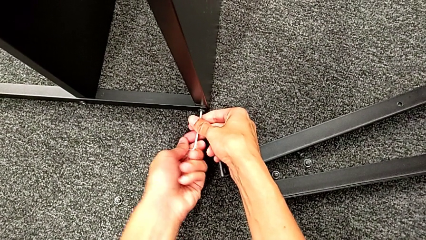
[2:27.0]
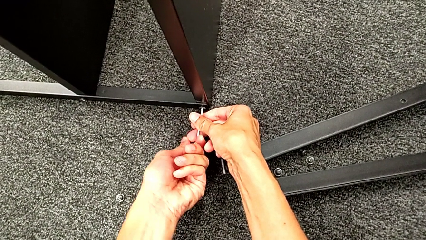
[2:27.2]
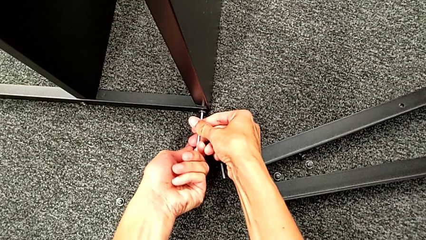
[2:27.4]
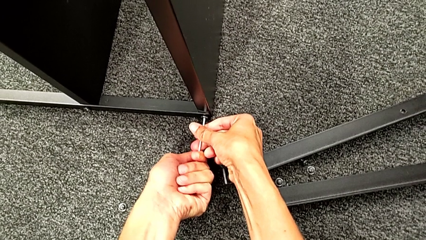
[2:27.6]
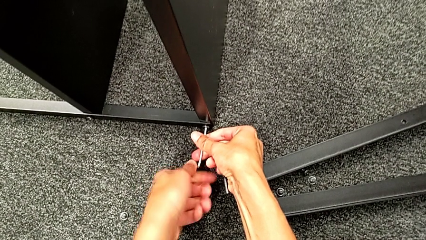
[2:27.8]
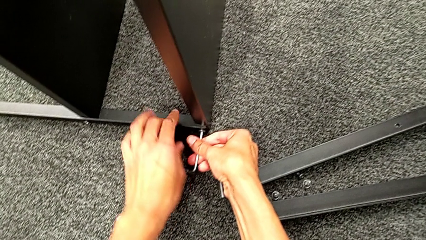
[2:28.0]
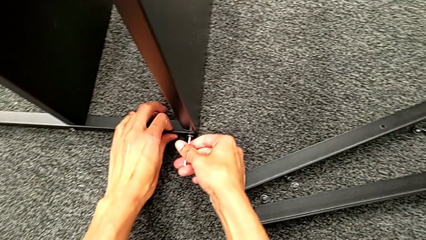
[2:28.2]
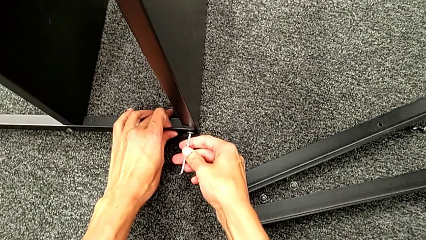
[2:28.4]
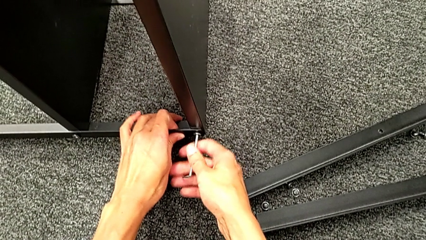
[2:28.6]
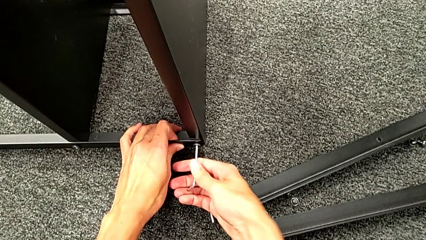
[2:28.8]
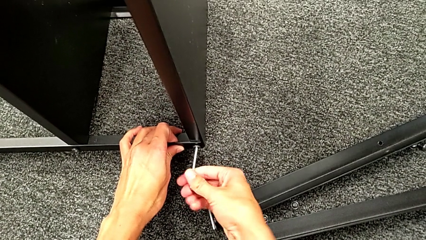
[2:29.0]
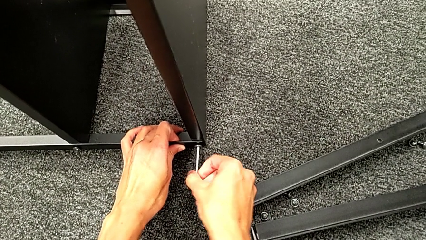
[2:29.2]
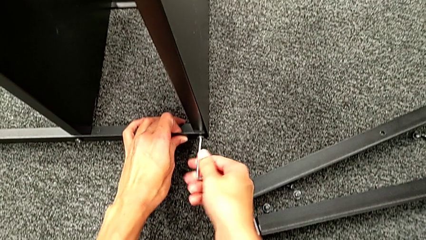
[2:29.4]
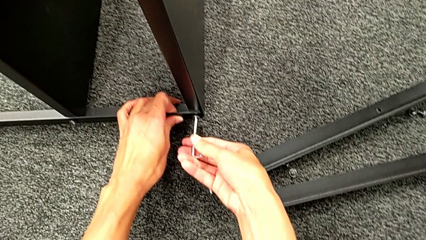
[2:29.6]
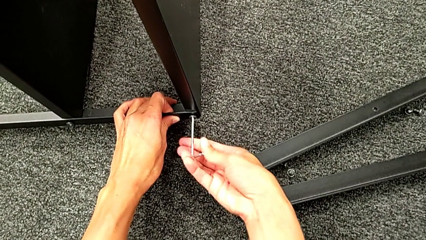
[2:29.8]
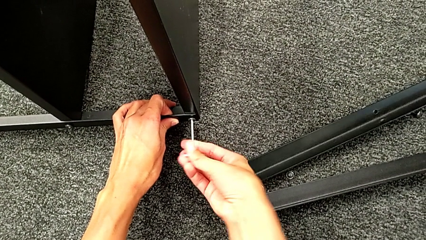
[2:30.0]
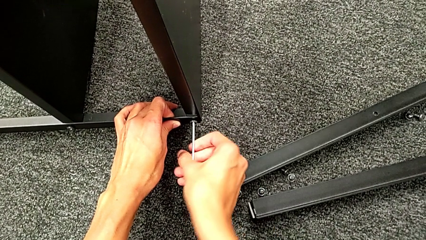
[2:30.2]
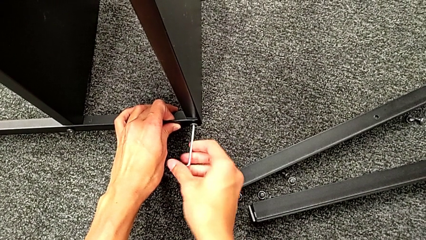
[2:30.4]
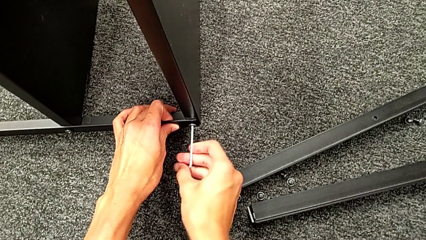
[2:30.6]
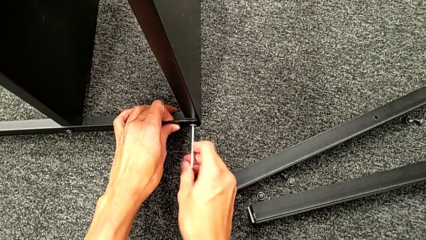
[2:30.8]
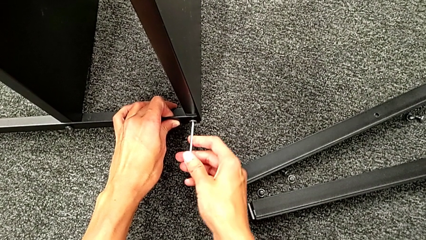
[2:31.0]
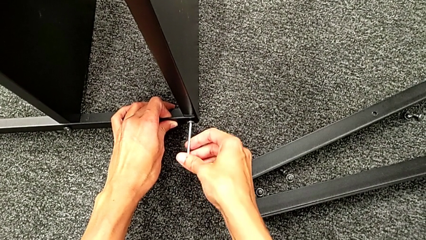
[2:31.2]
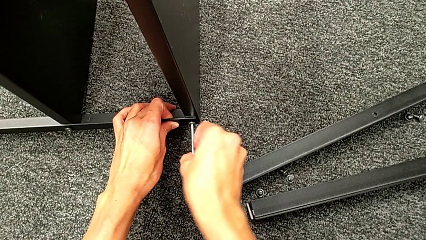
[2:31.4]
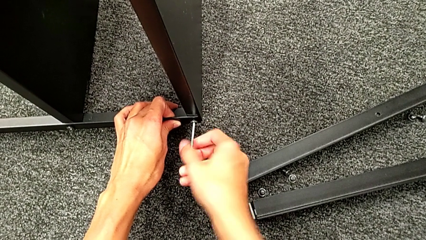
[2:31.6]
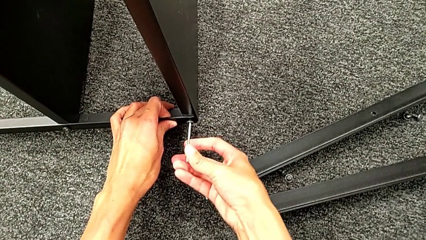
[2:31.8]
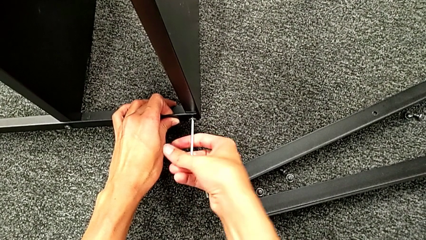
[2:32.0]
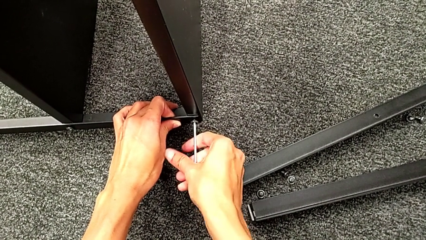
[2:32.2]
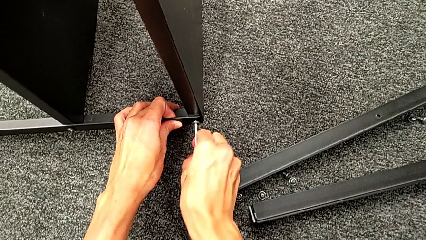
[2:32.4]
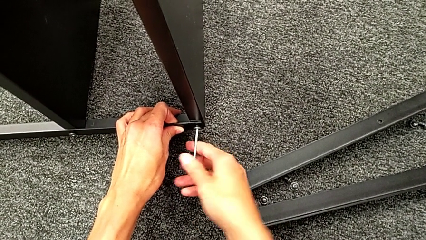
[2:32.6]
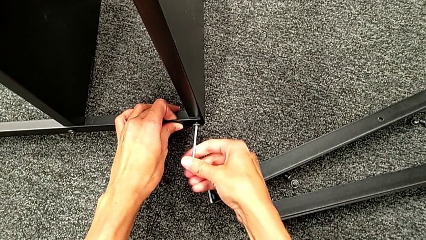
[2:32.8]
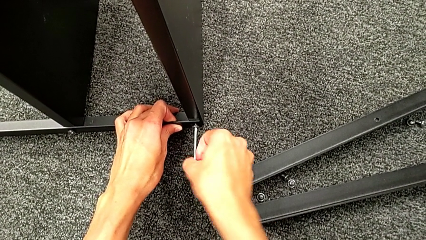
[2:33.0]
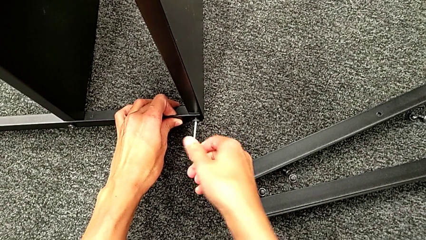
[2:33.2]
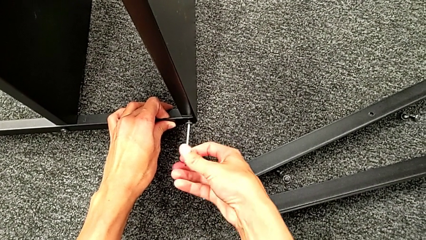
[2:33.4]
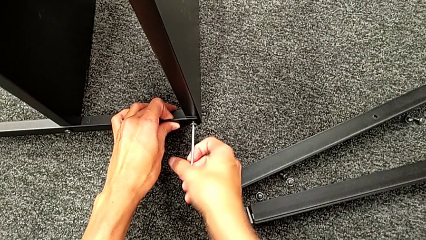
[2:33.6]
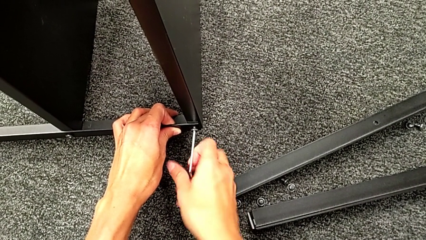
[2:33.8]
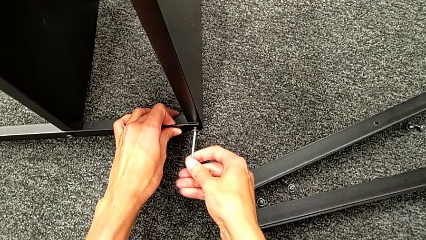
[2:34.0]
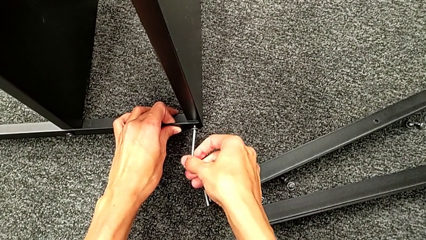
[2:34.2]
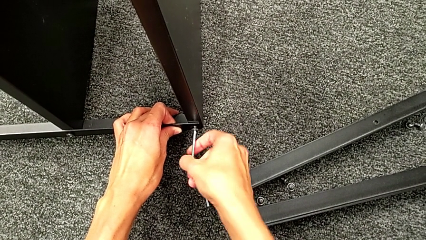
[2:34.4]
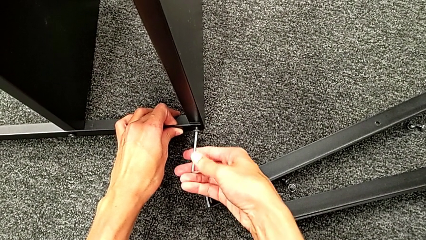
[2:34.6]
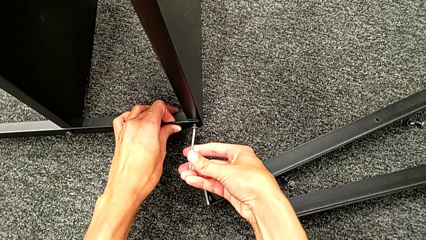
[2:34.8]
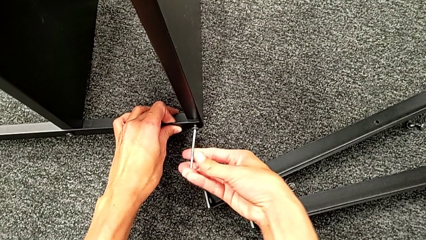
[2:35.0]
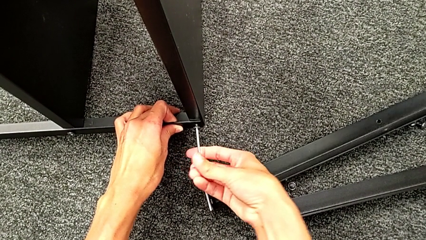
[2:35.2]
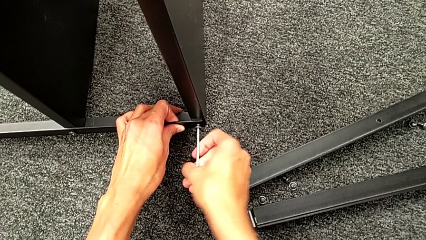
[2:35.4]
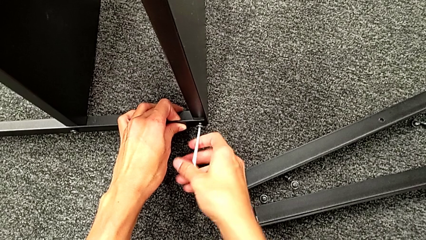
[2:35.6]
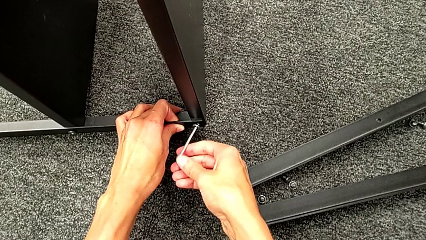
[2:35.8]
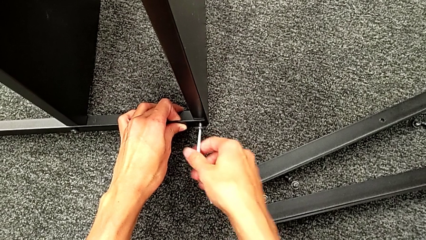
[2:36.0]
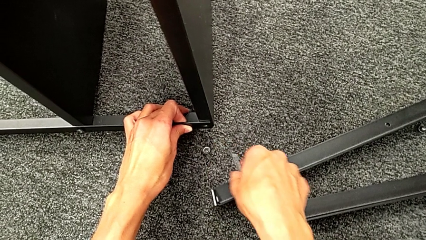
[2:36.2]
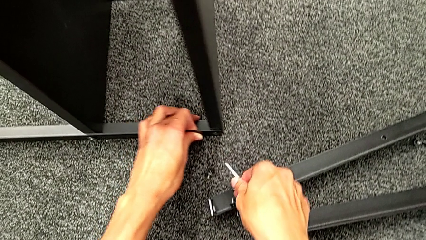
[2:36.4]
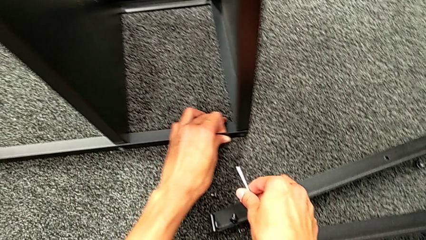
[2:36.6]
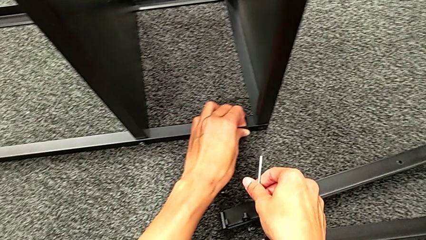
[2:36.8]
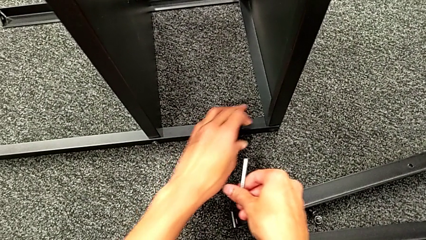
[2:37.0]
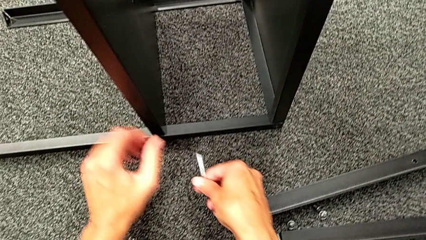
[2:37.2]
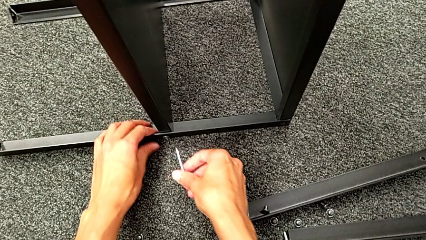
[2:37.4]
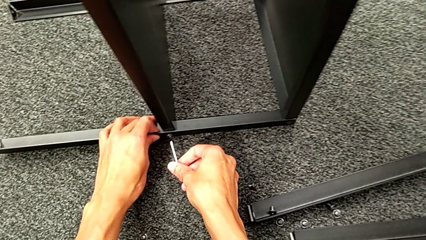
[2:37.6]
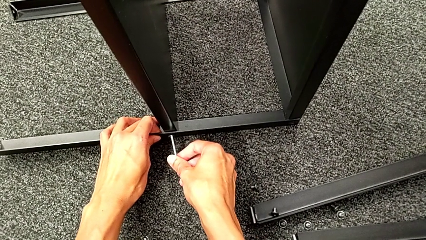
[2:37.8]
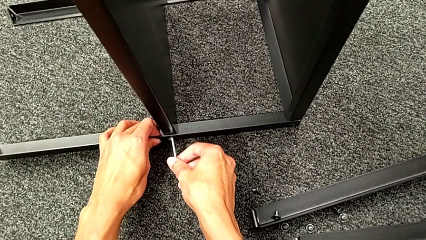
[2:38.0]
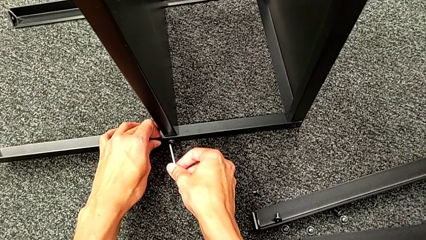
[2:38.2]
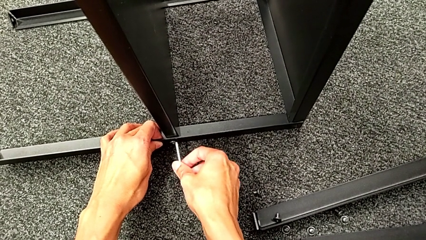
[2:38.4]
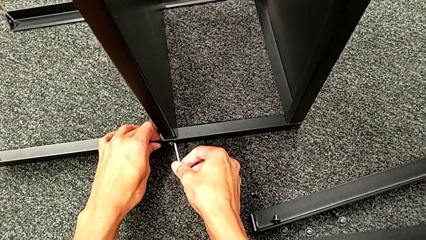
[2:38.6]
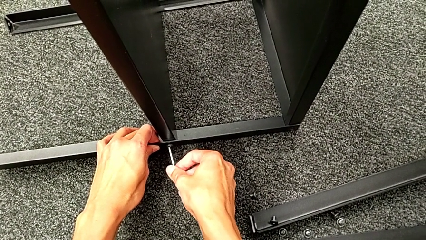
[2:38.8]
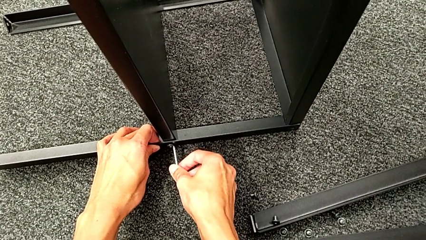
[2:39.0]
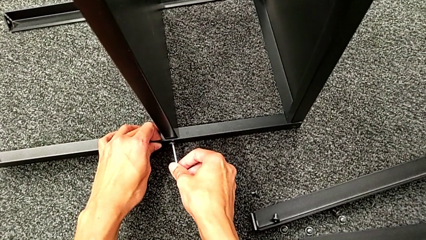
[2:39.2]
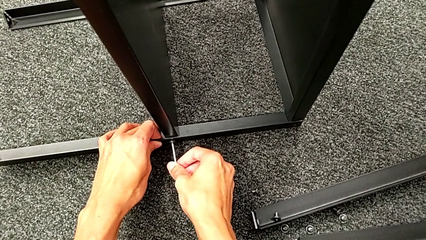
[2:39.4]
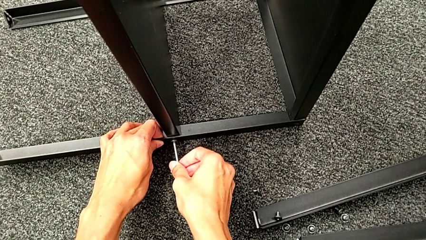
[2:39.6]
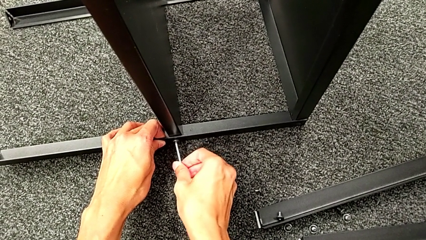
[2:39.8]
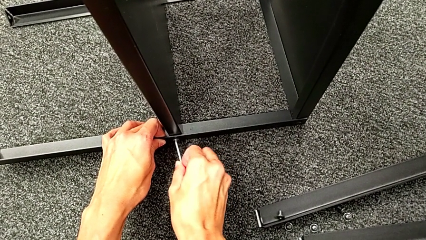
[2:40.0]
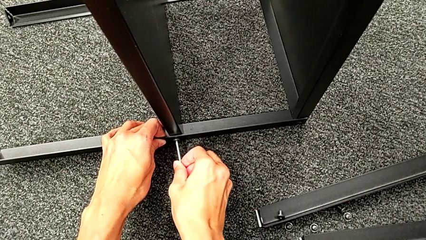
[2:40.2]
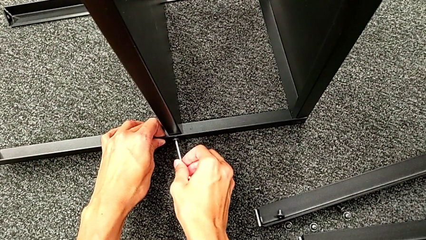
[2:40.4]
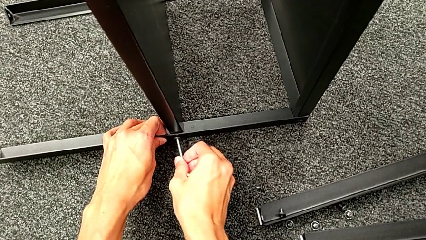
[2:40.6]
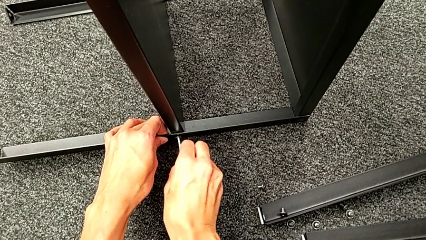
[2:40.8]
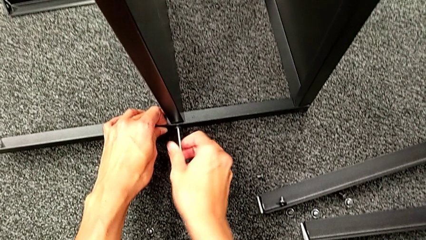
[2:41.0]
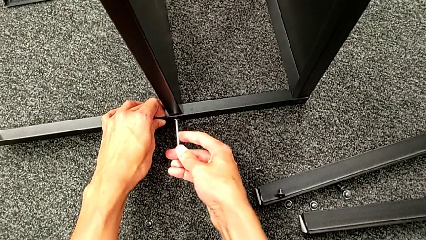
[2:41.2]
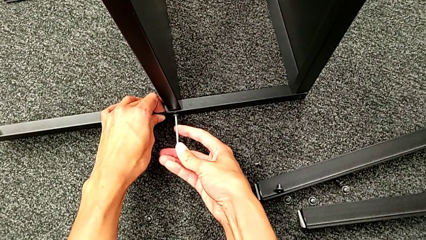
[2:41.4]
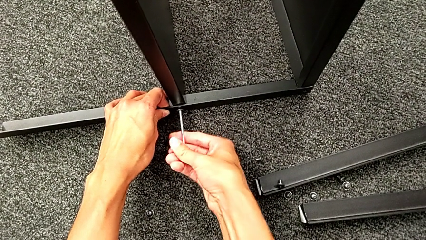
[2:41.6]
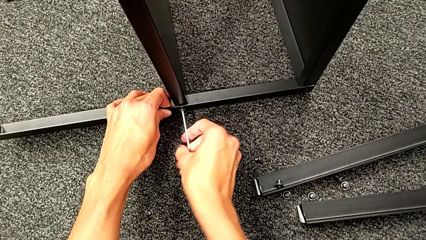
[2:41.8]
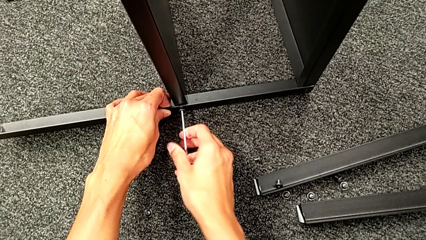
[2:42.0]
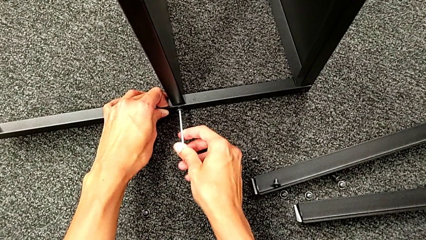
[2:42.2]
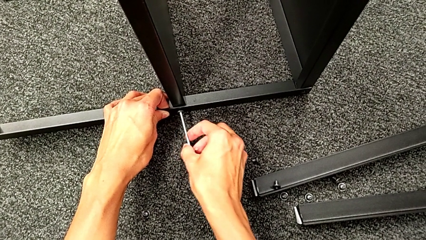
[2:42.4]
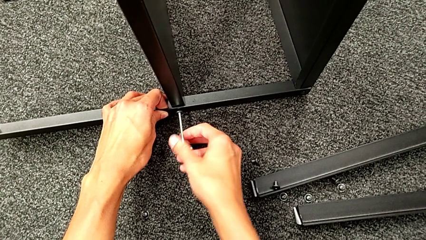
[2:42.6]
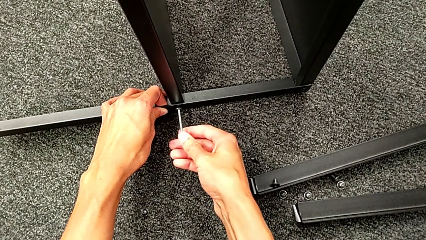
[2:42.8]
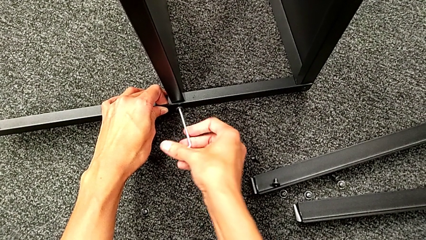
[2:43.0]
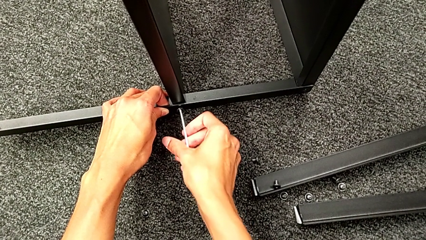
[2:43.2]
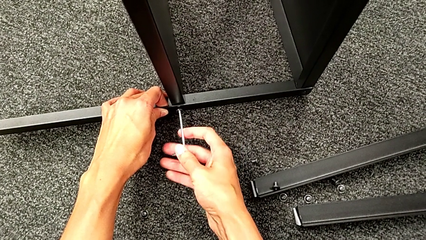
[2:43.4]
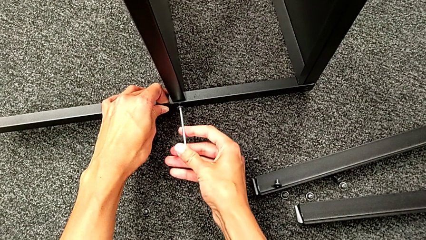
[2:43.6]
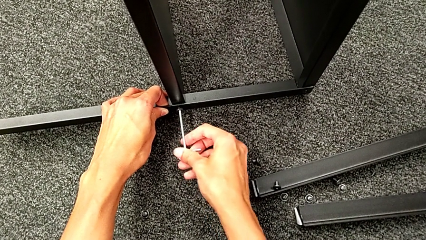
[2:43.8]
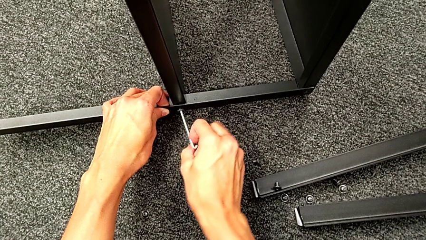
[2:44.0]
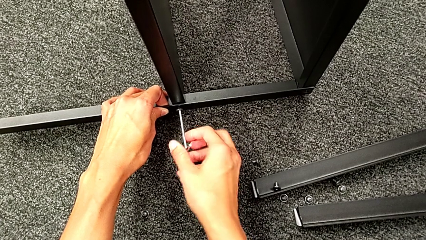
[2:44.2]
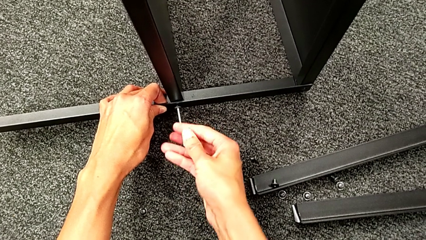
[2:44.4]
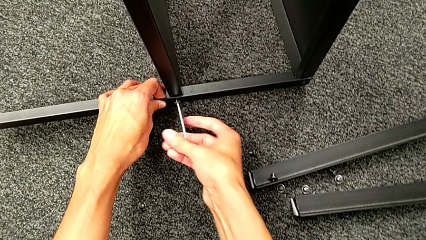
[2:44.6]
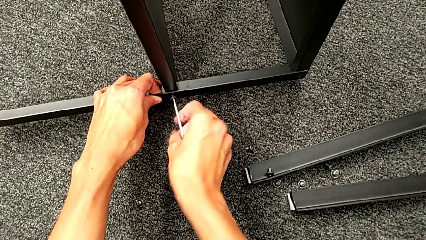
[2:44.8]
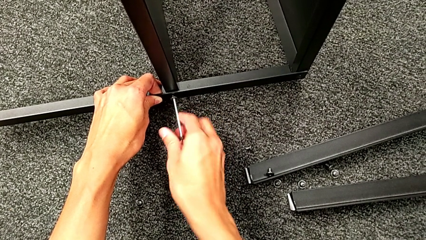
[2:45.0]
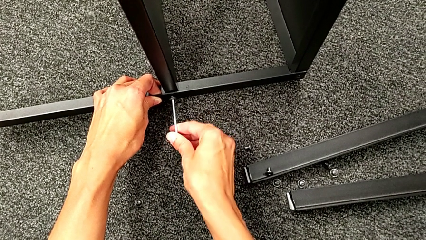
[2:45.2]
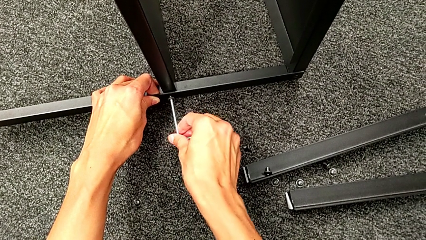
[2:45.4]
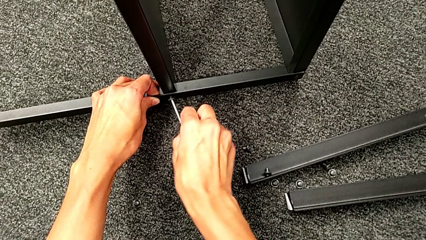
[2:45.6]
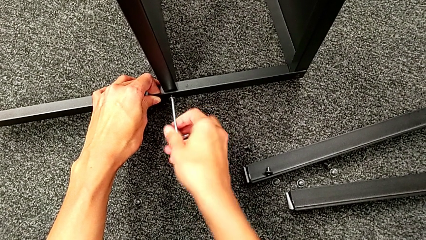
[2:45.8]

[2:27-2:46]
The camera wearer is unscrewing the third leg. They keep unscrewing the hex socket head, disassemble it, withdraw the Allen wrench, slide the nightstand, approach the hex socket head, insert the Allen wrench and begin to unscrew the hex socket head.
